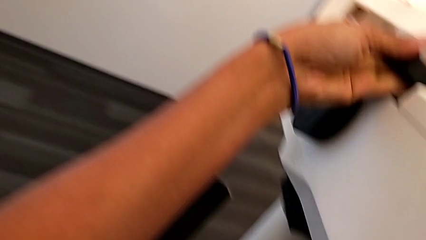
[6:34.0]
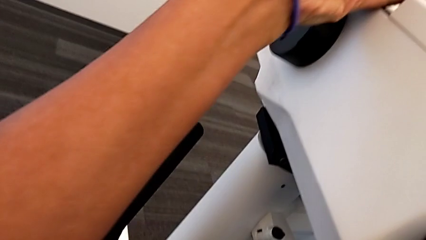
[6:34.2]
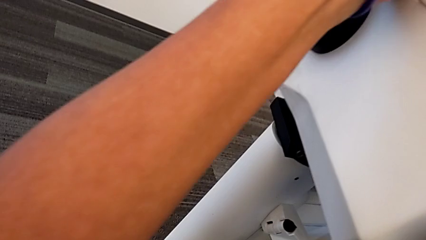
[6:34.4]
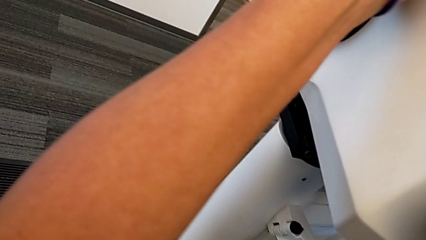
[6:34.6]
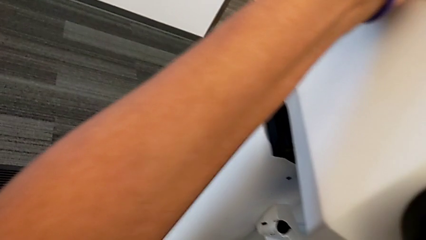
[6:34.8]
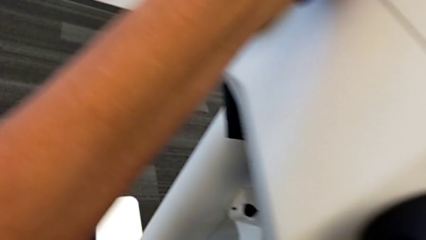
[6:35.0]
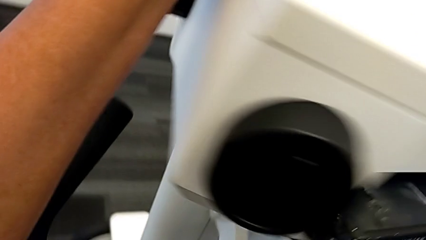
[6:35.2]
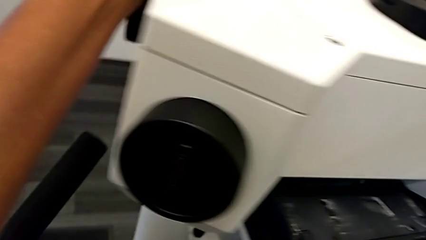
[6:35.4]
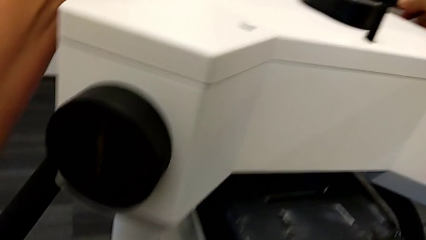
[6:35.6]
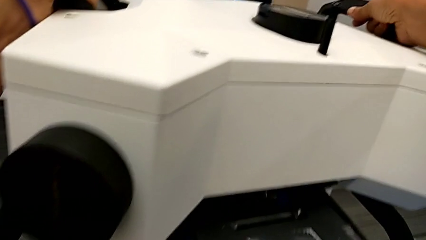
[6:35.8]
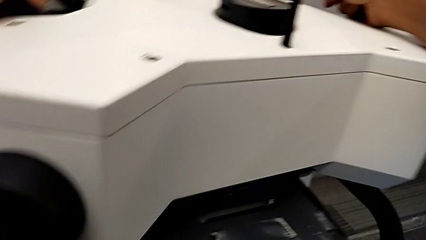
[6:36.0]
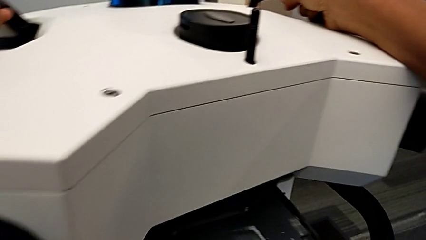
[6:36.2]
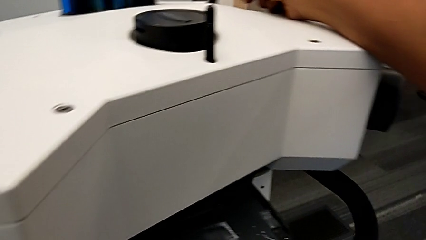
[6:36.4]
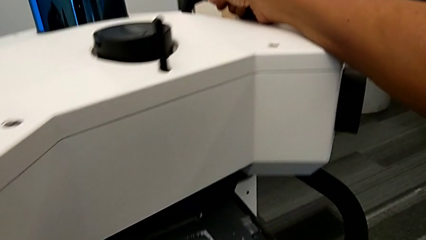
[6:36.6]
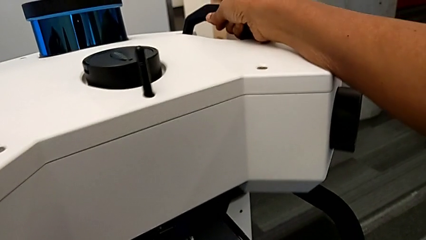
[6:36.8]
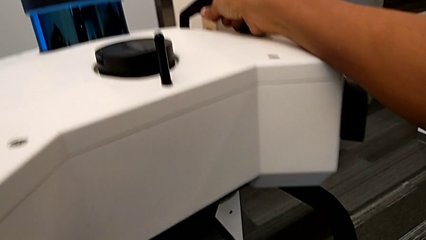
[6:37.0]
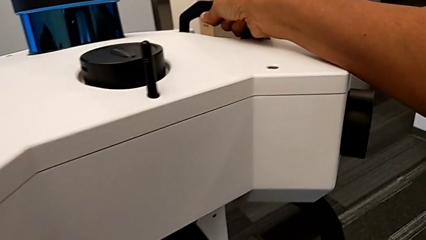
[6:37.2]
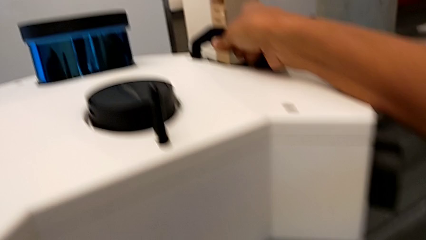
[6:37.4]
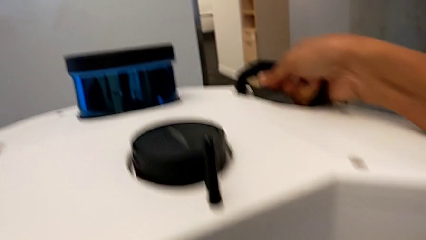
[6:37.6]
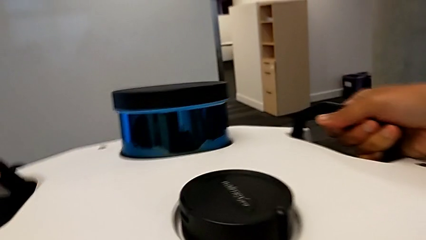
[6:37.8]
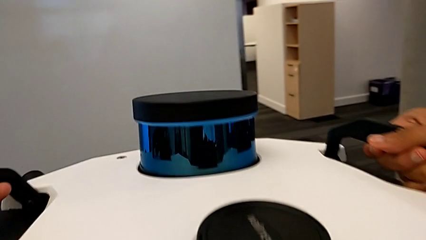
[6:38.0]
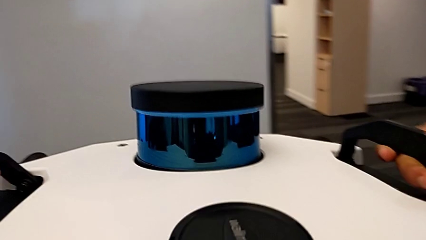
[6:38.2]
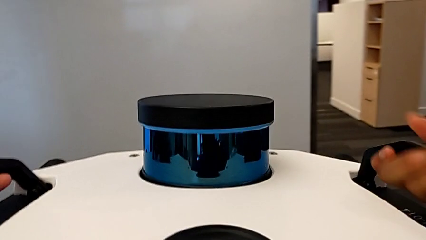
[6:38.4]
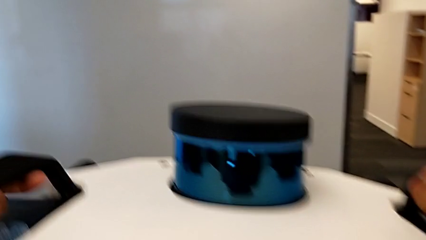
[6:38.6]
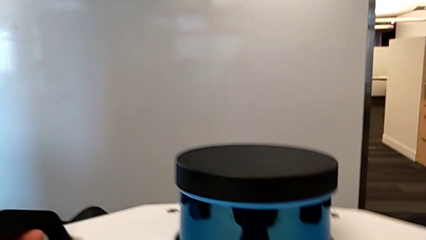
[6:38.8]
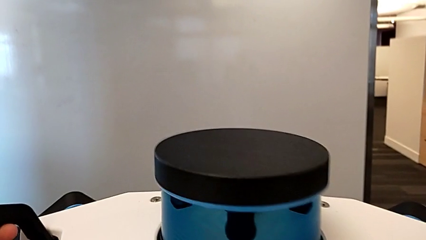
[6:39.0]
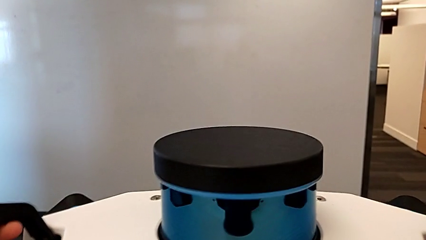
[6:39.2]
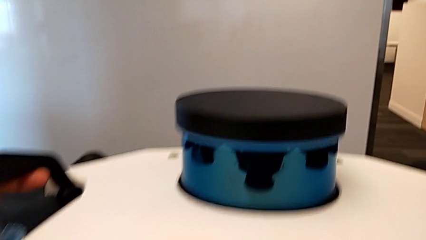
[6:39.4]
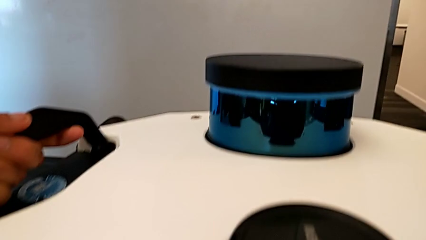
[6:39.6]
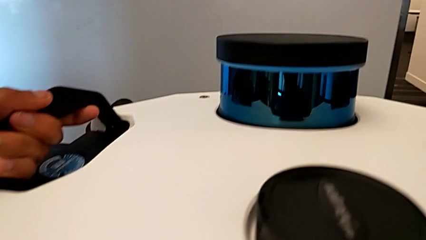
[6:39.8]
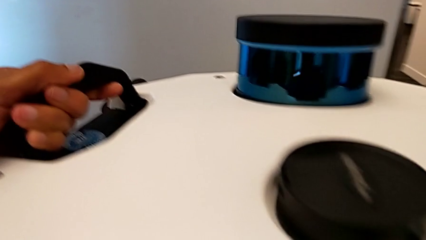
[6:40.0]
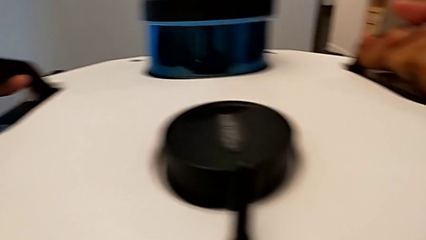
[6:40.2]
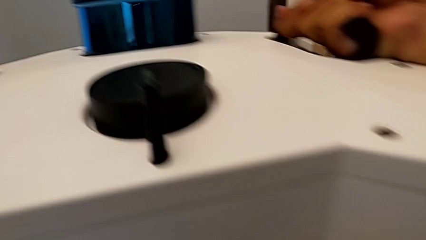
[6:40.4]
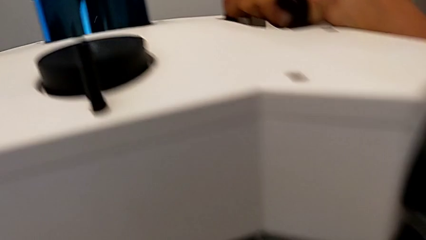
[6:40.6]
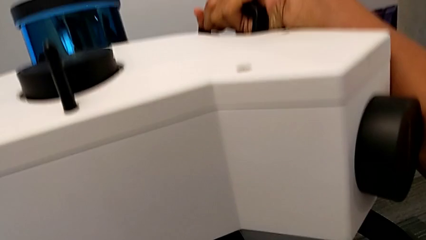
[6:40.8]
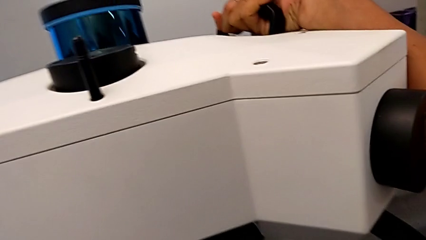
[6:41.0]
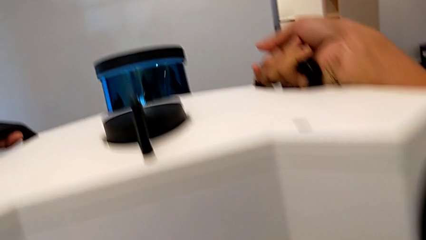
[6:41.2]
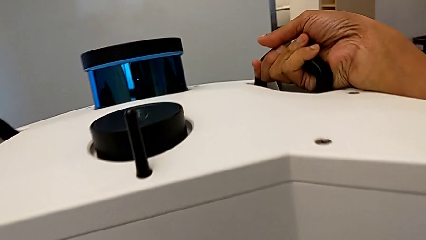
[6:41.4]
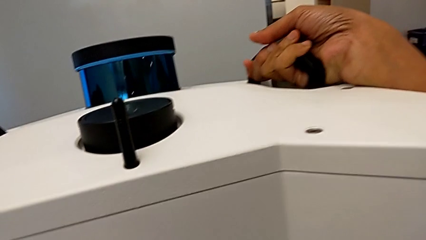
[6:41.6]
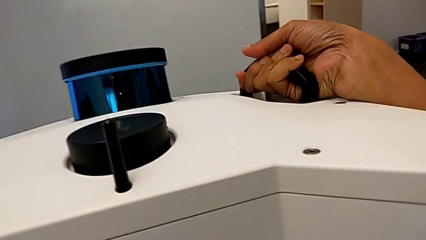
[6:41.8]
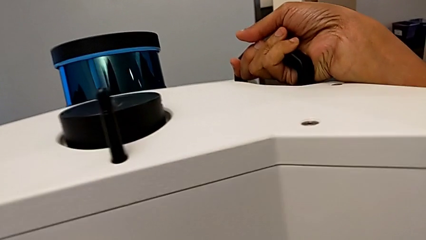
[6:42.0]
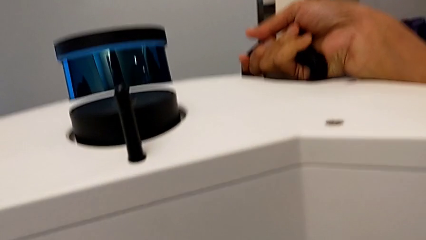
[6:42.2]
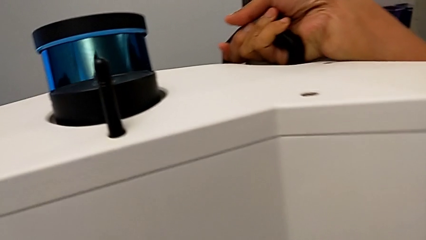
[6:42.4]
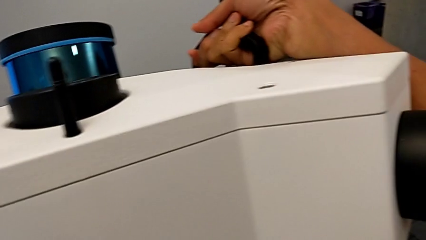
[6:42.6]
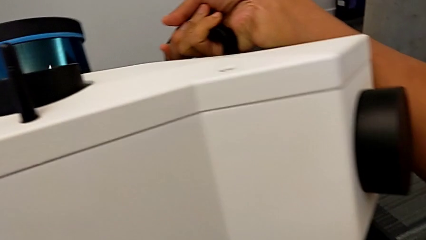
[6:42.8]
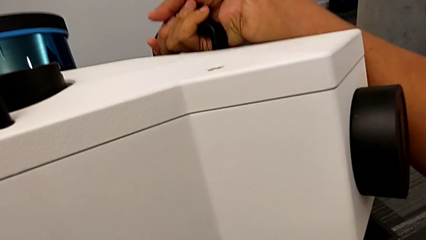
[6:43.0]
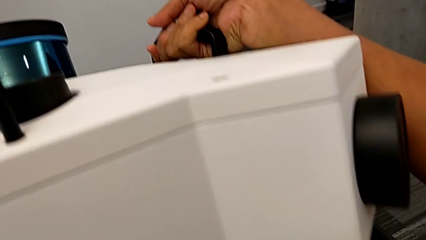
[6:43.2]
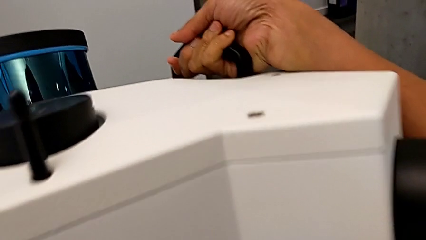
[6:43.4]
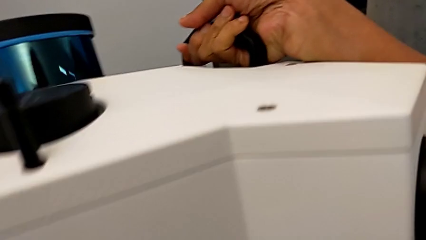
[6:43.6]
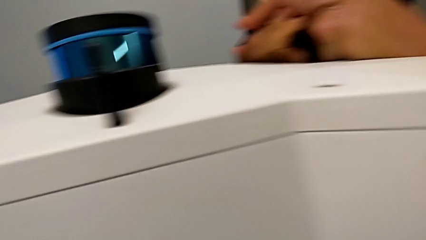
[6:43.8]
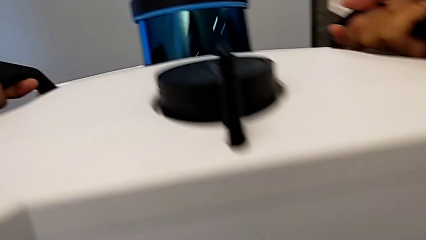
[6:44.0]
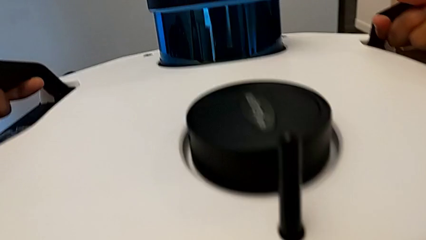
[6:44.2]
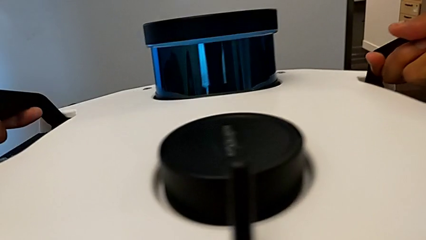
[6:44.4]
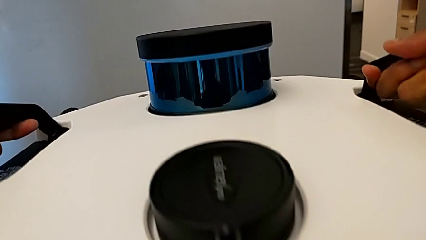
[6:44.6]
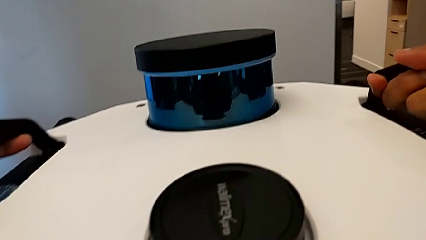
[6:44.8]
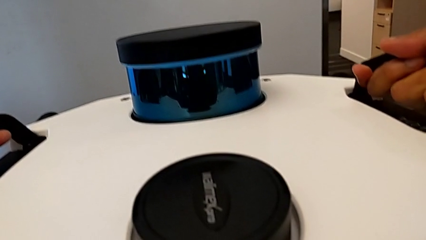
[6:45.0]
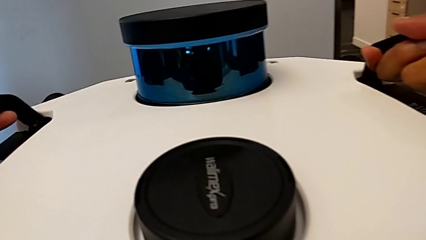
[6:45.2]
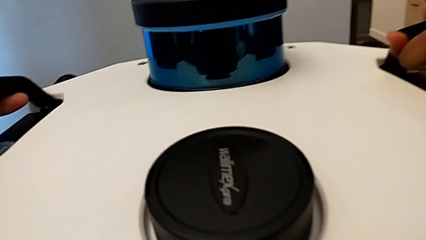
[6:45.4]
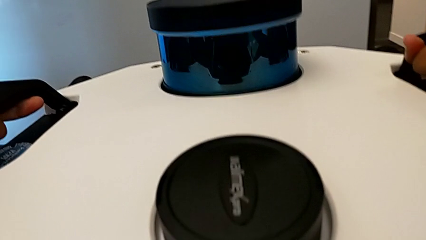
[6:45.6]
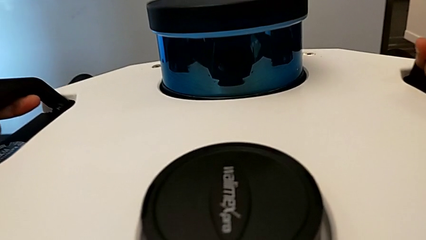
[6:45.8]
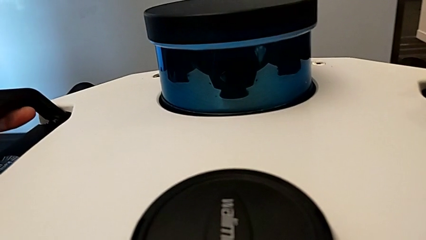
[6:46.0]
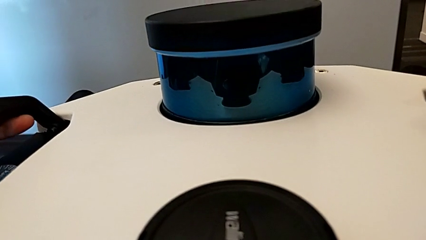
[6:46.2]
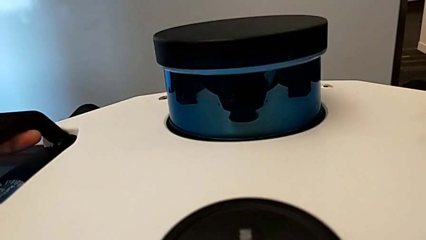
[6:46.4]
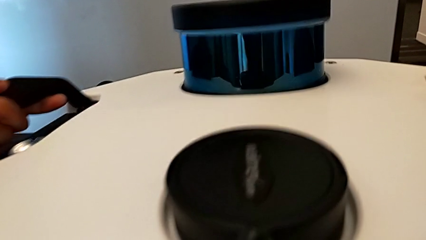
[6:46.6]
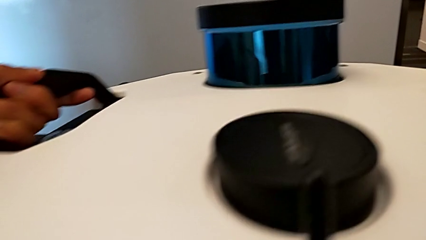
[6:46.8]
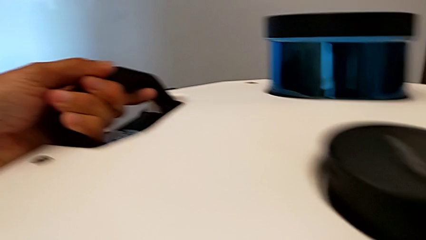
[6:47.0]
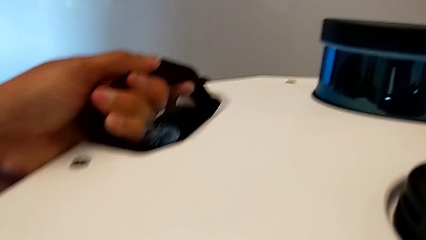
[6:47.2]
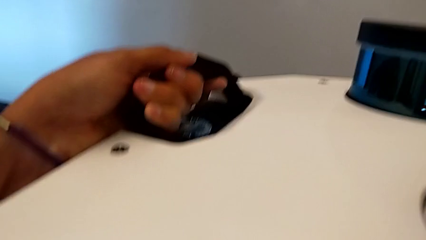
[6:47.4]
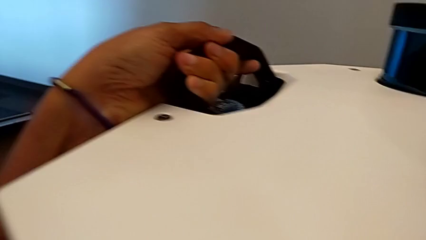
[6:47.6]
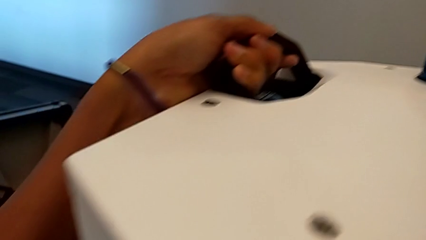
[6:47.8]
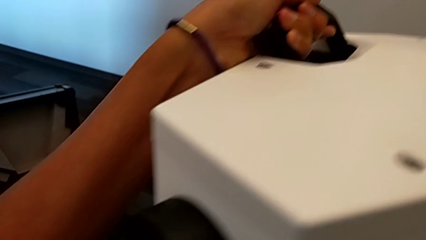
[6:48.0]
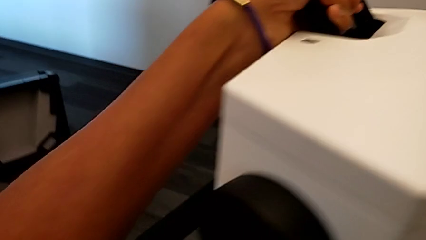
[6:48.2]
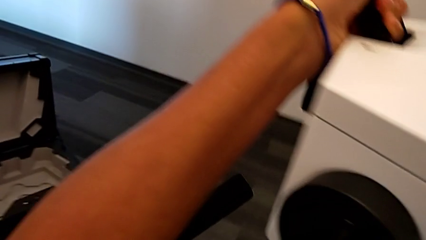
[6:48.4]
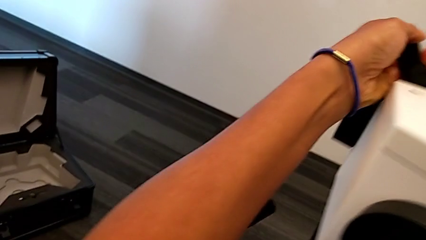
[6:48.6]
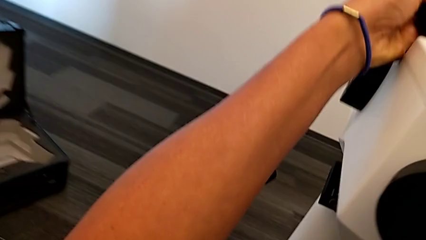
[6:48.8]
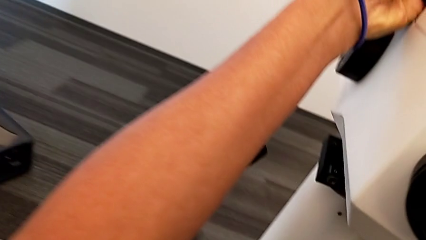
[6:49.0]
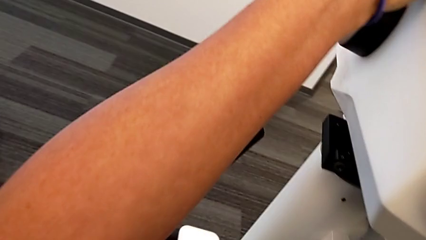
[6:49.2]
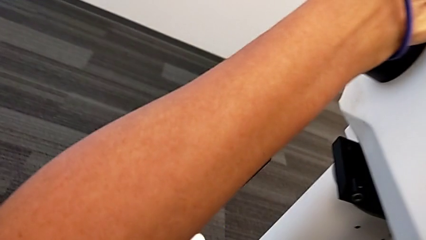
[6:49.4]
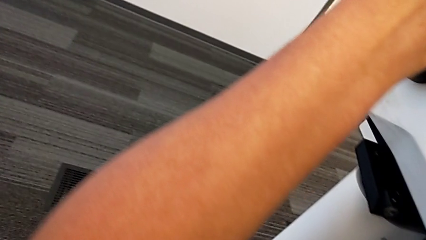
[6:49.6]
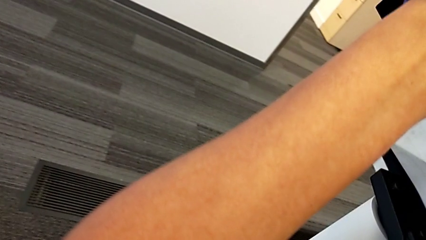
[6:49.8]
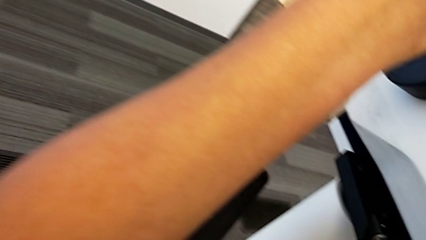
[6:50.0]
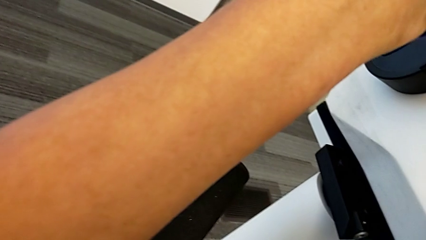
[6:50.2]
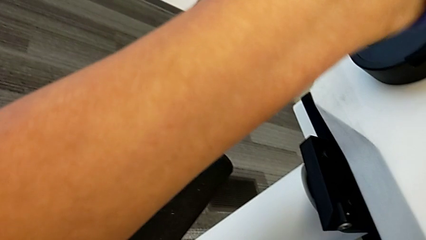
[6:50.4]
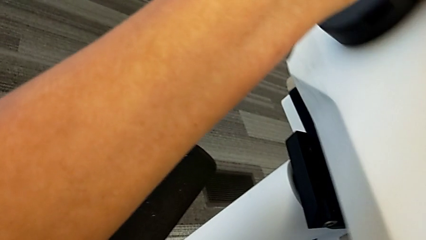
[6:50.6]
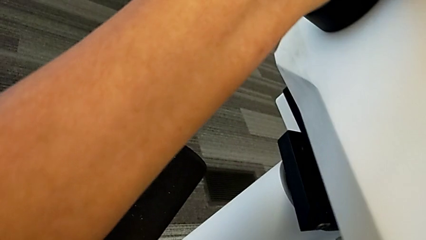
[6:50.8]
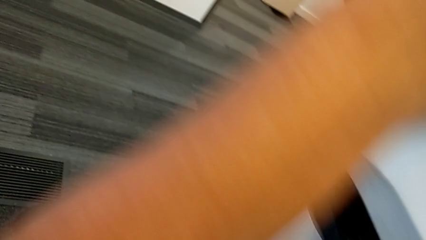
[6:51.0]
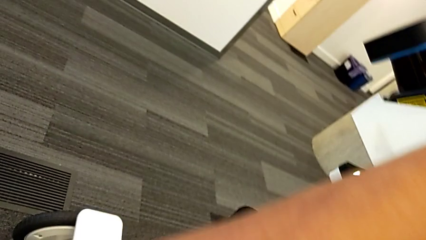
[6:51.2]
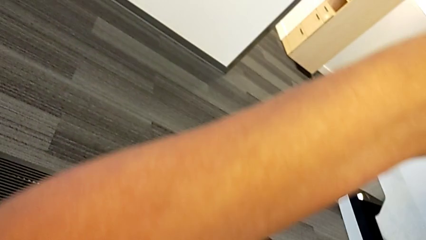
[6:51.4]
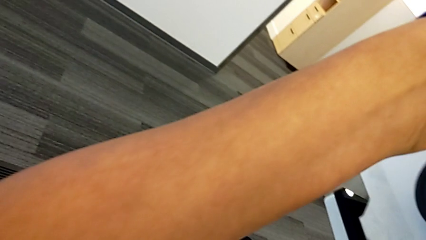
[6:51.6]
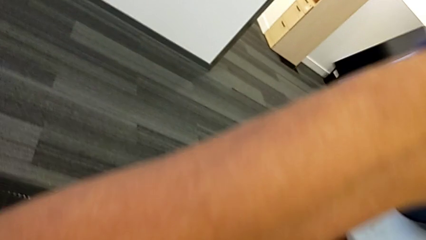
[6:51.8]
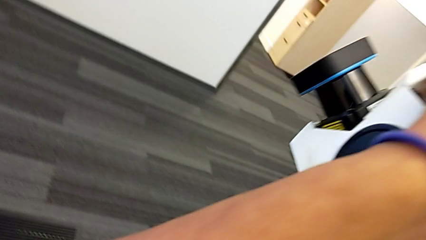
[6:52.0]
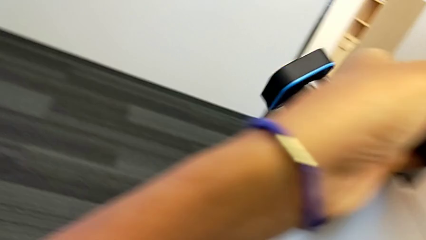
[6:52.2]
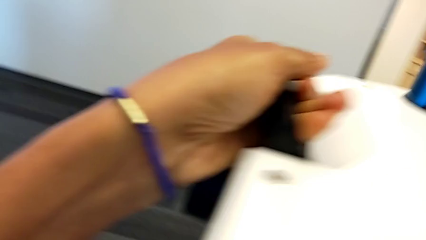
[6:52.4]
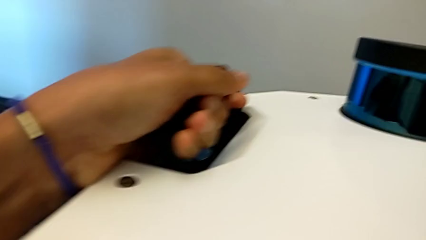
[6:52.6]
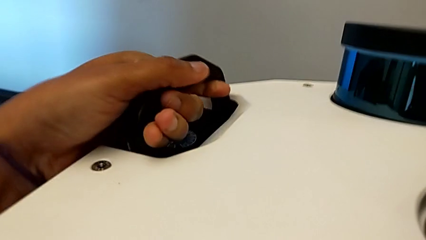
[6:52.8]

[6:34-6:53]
The camera wearer is assembling the M6 head into the M6 body. They keep assembling the M6 head and begin to assemble it.
